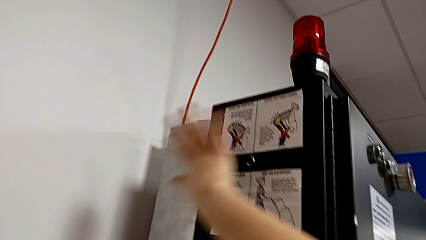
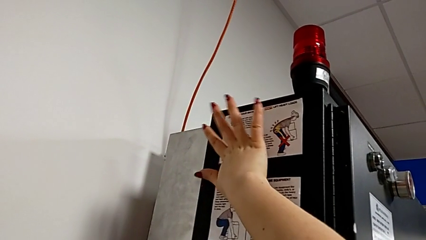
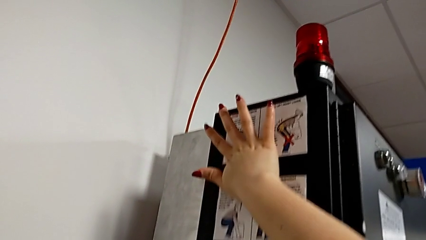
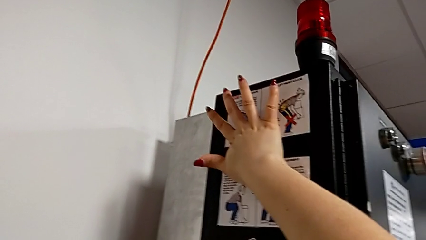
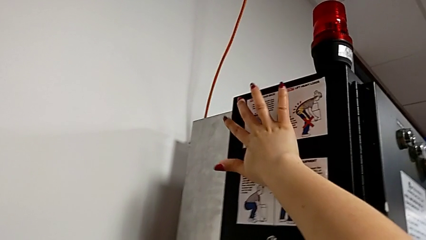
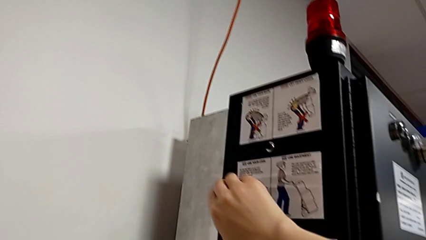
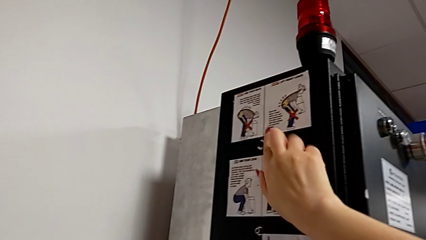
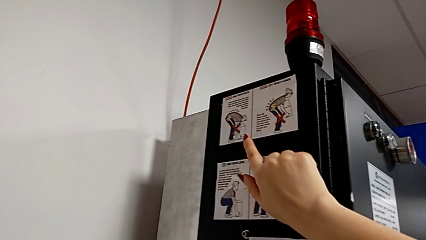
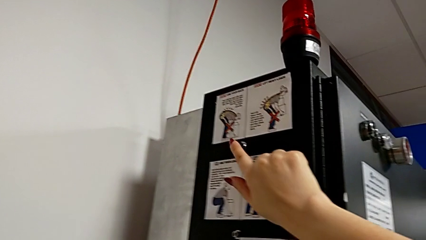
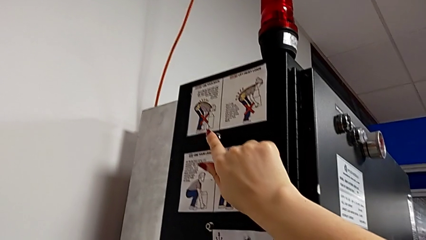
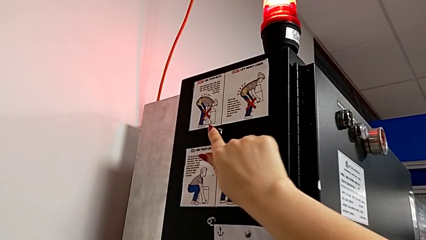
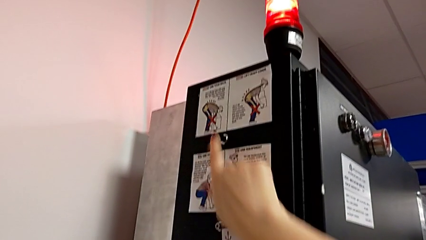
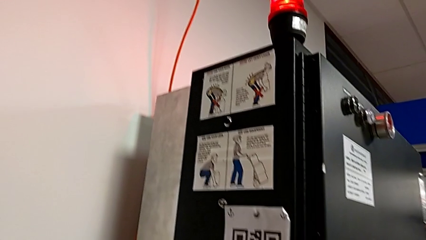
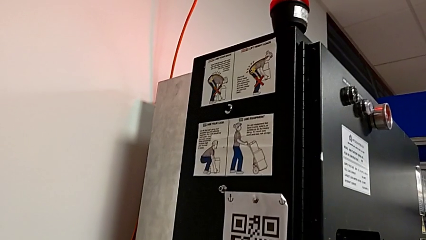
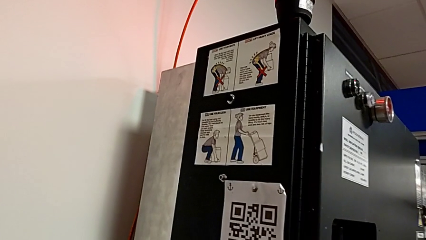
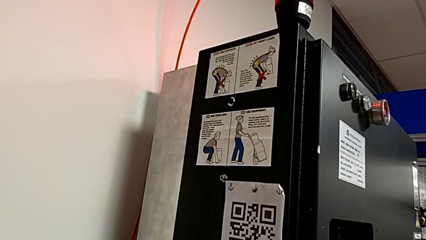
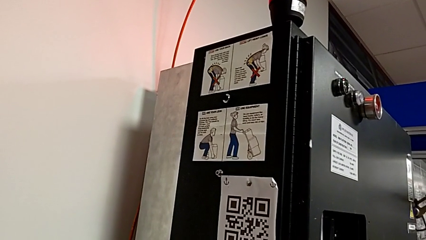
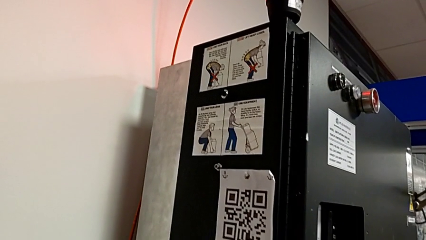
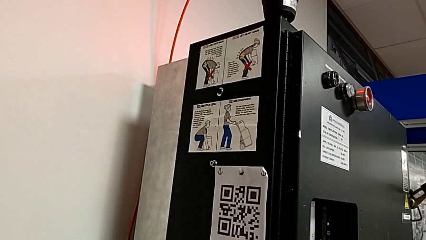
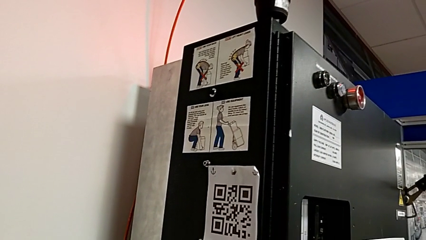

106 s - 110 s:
The camera wearer is pressing the reset button on the left side of the second break box. They press the reset button.

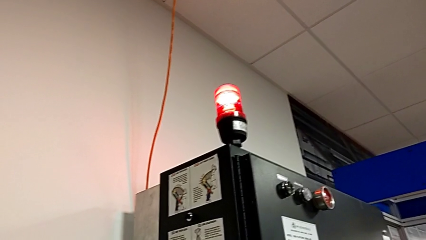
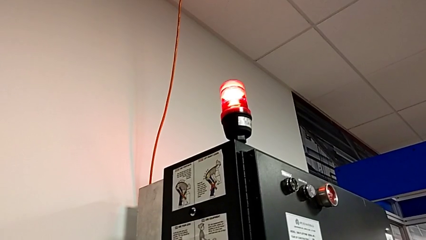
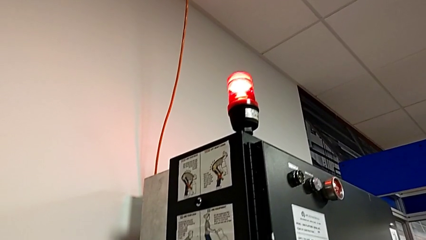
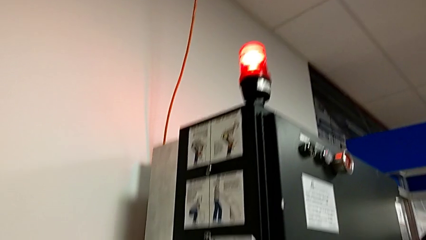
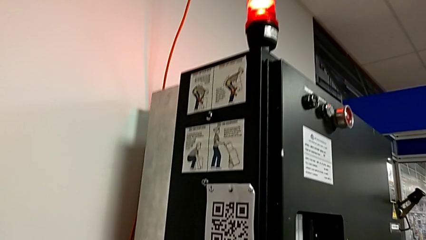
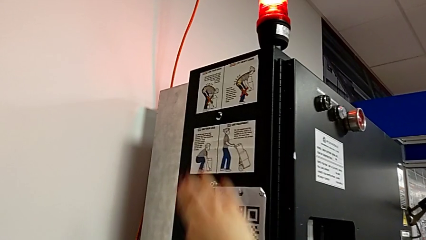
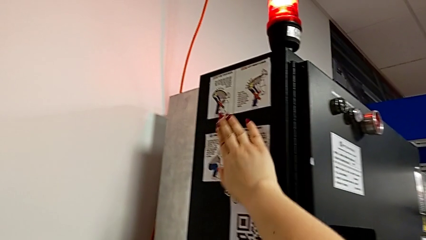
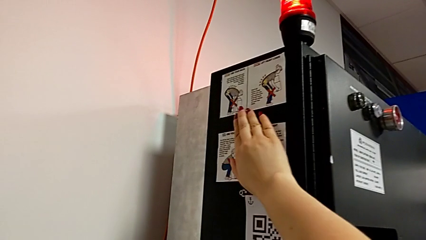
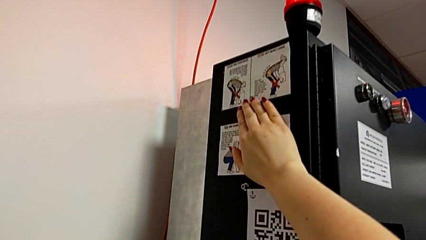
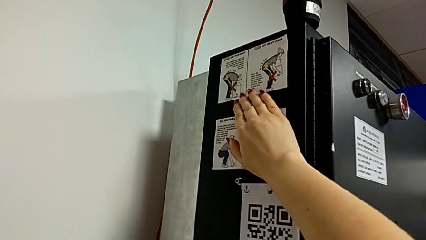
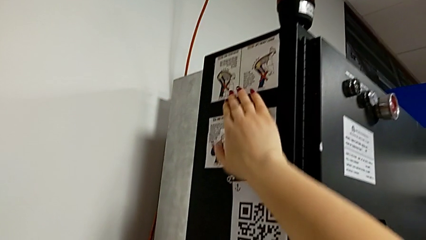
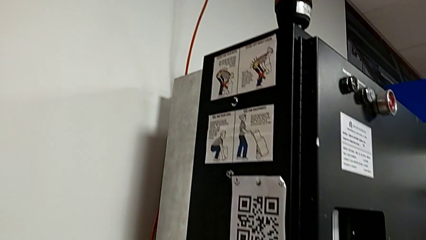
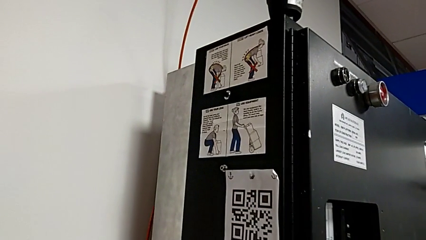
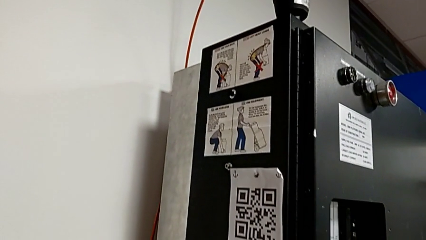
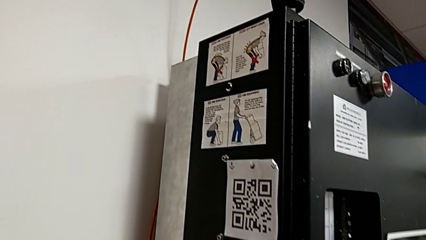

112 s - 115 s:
The camera wearer presses the button again to turn it off. They press the reset button.

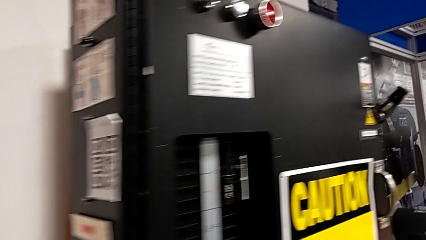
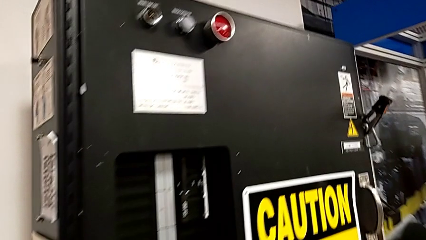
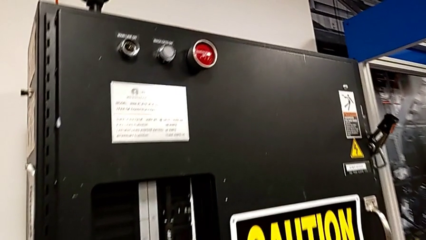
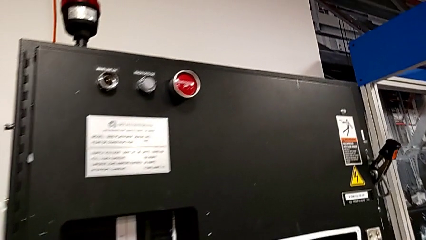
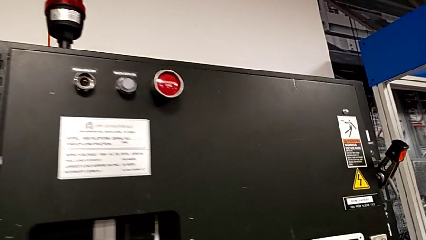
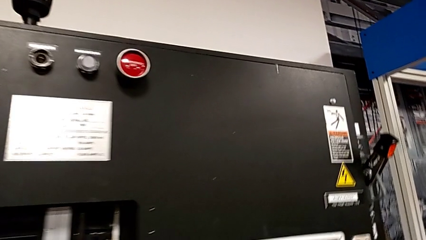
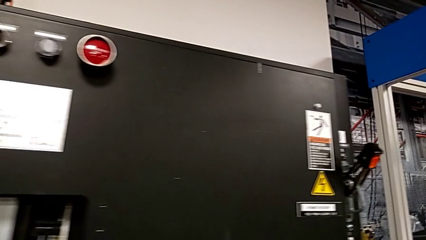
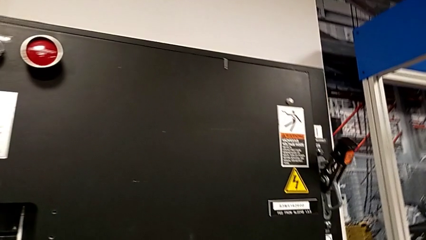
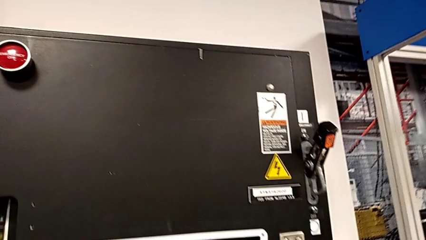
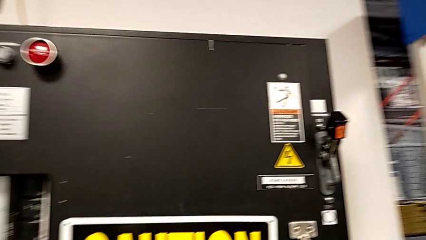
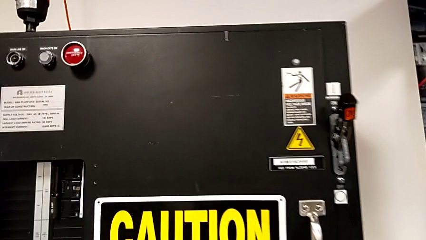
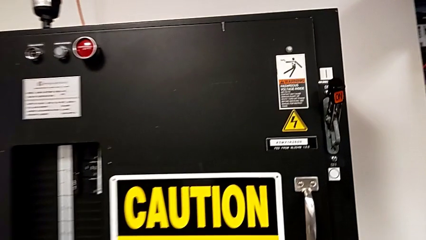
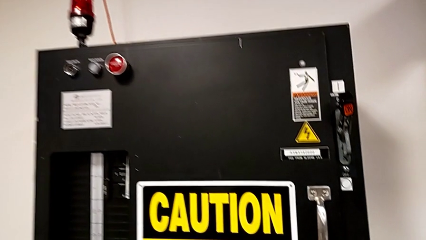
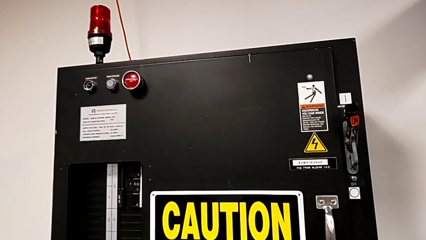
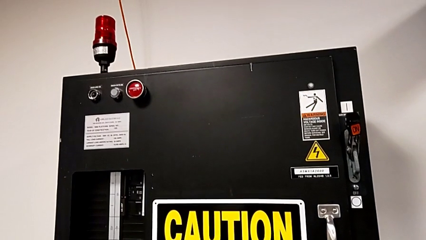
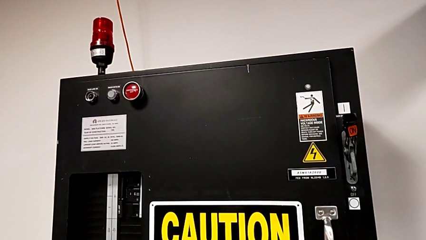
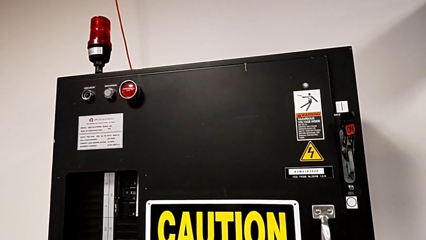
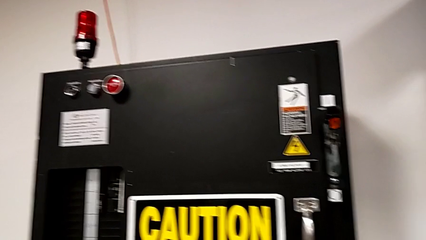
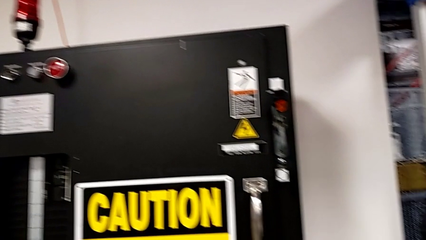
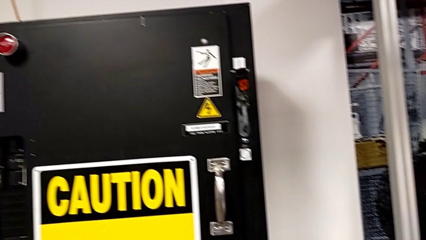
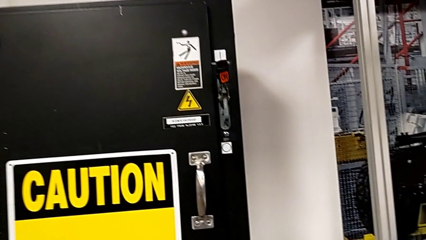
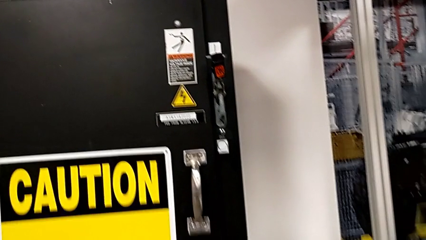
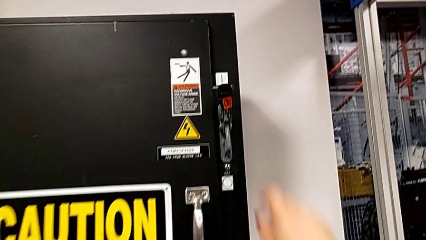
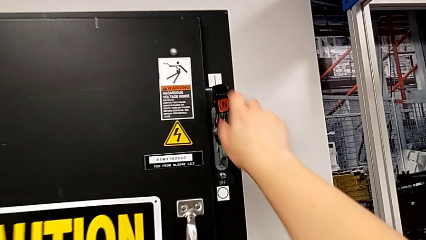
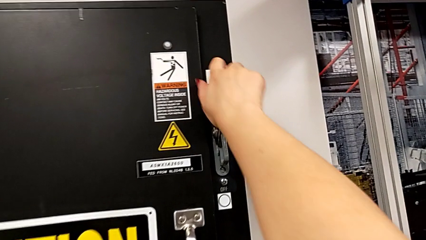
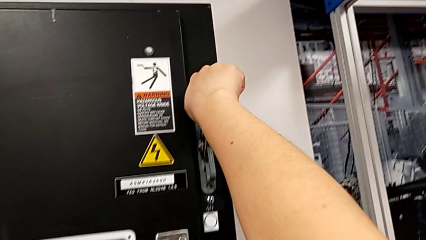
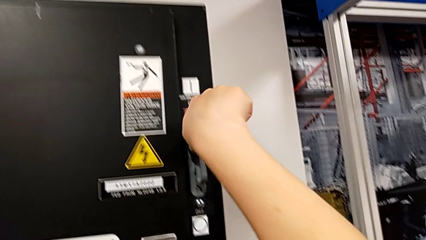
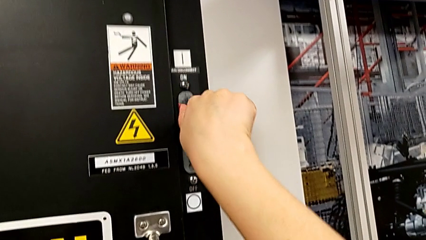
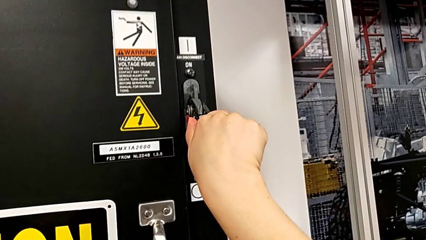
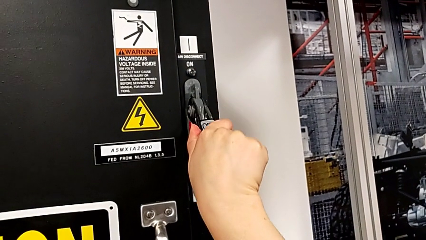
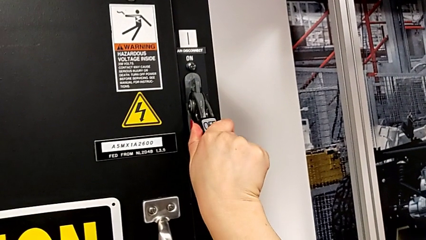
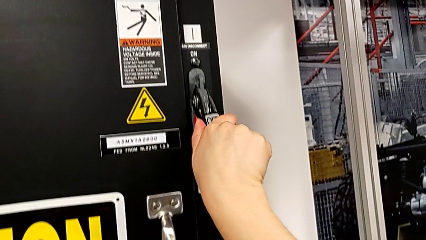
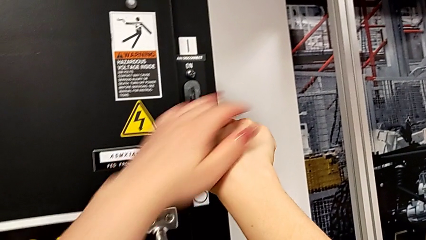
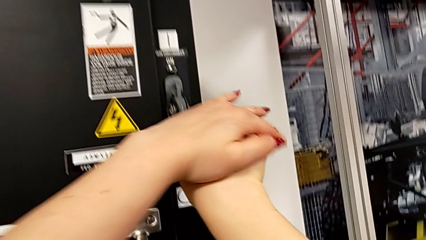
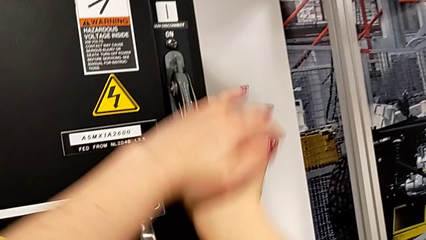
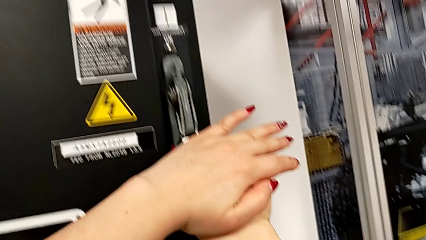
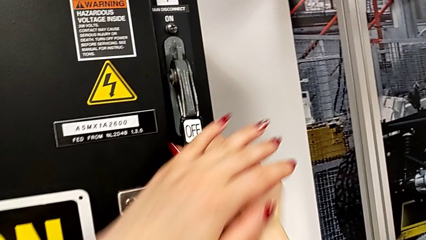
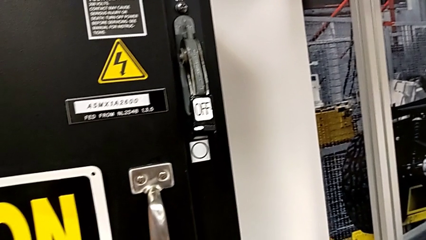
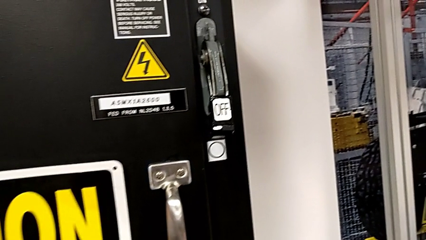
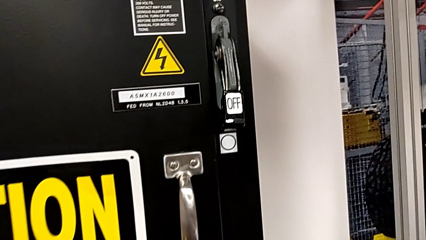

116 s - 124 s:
The camera wearer turns off the main power. They push the lever.

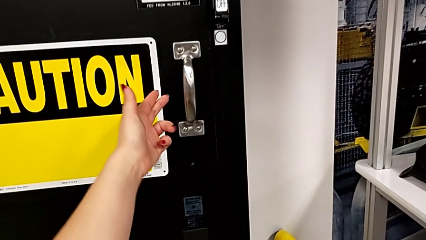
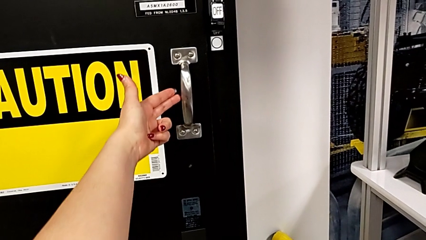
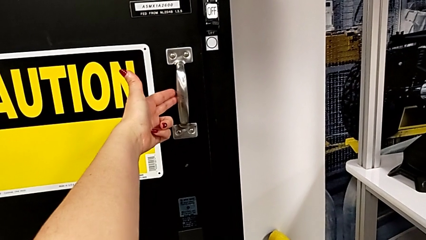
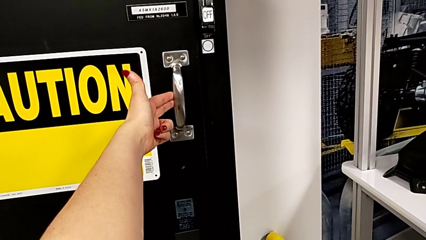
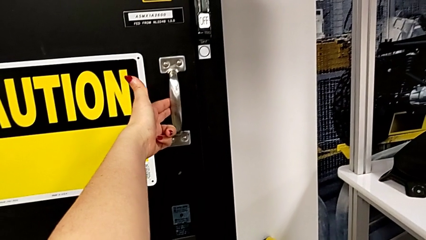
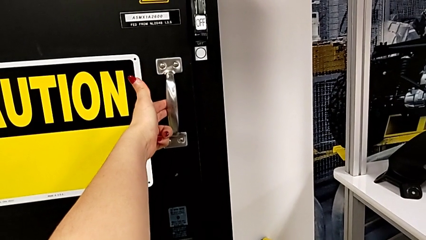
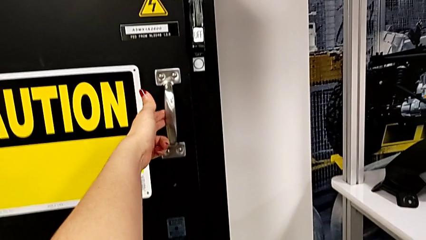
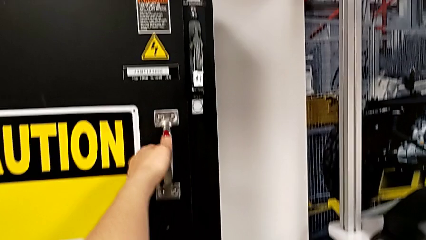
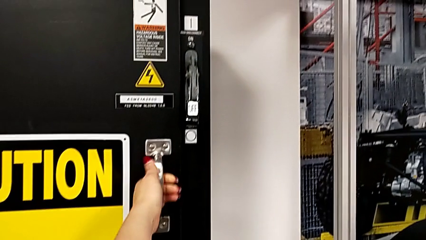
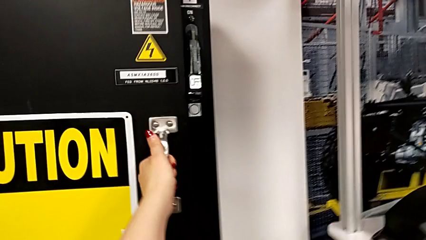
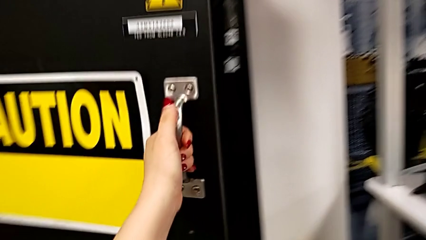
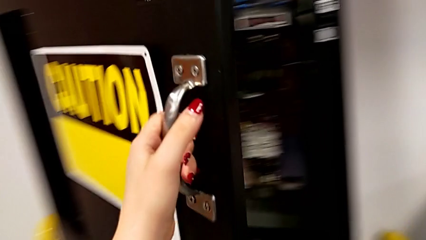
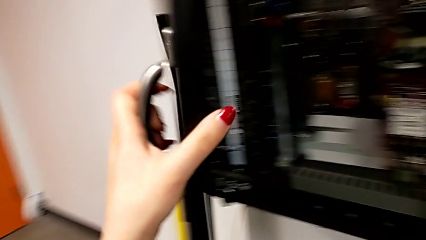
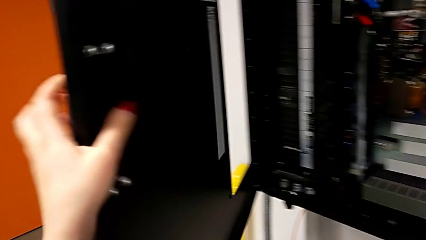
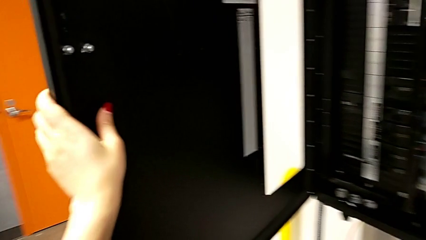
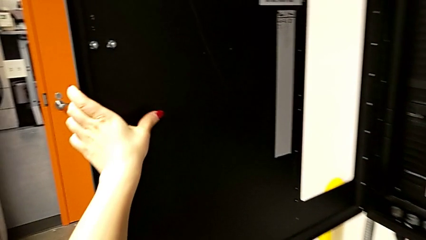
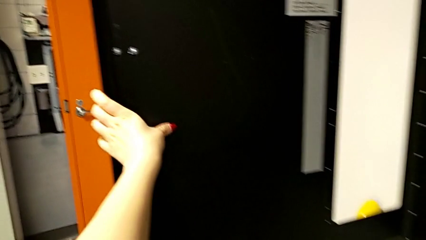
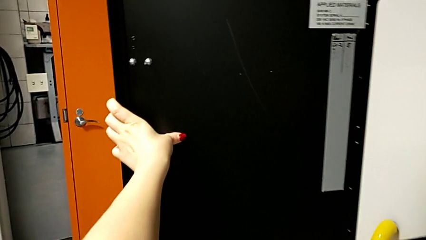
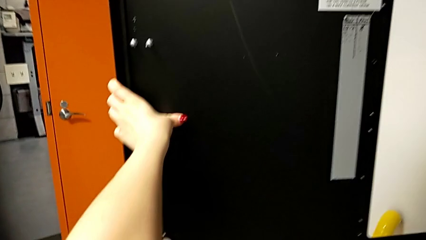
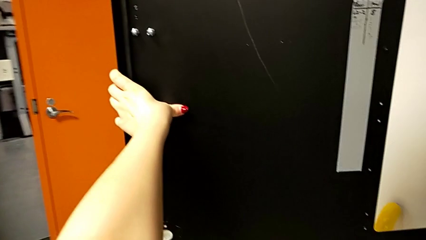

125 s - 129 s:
The camera wearer opens the panel. They open the front panel door.
